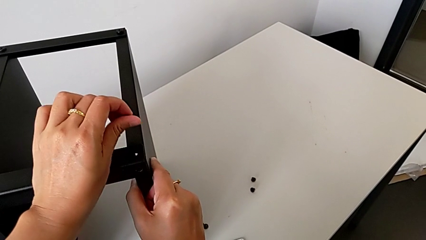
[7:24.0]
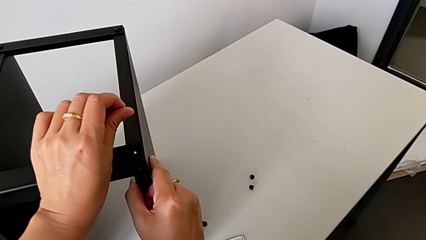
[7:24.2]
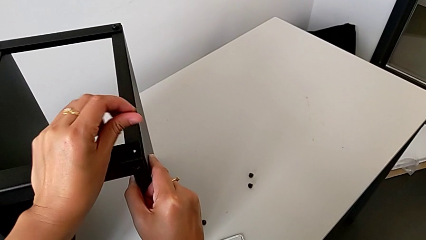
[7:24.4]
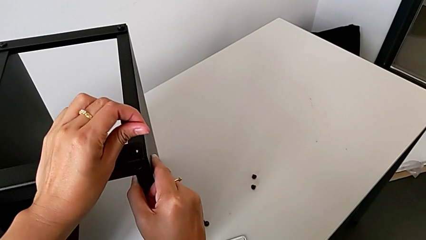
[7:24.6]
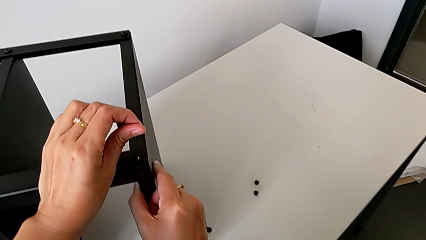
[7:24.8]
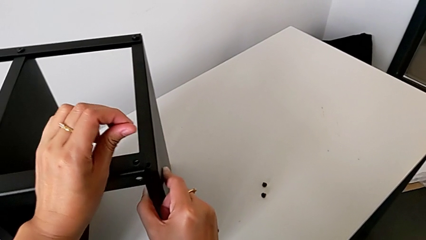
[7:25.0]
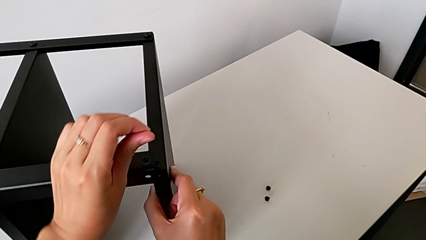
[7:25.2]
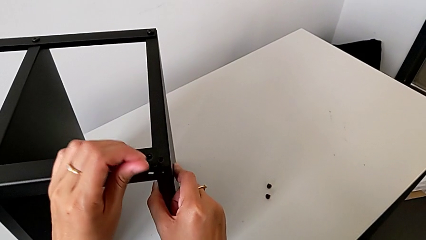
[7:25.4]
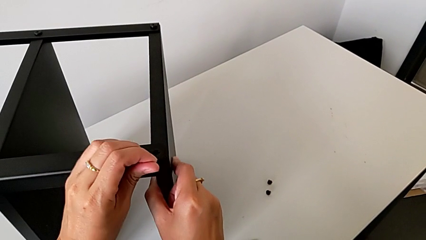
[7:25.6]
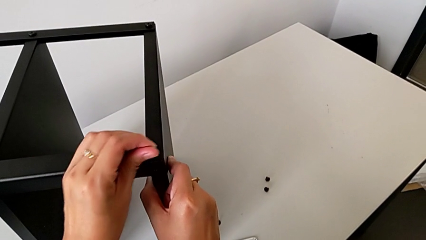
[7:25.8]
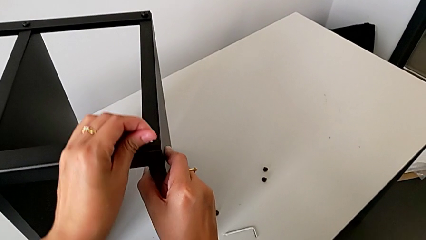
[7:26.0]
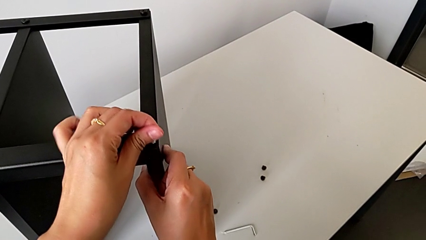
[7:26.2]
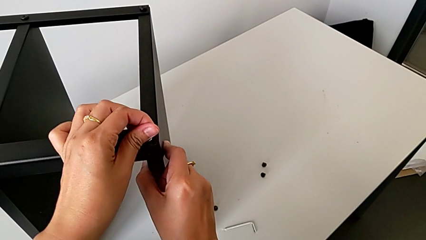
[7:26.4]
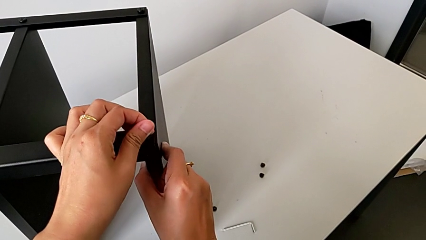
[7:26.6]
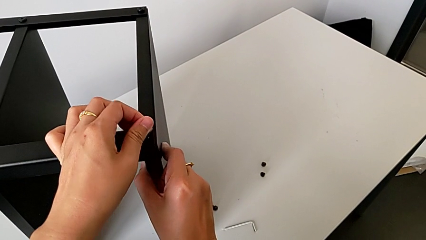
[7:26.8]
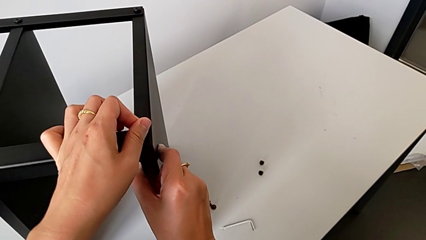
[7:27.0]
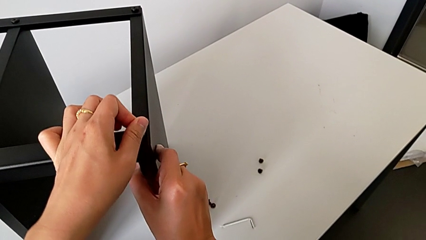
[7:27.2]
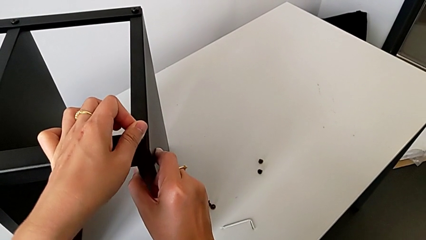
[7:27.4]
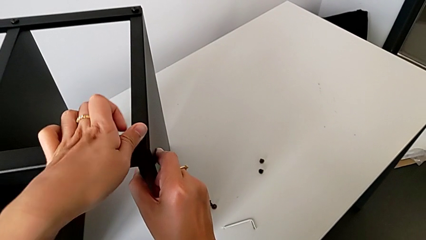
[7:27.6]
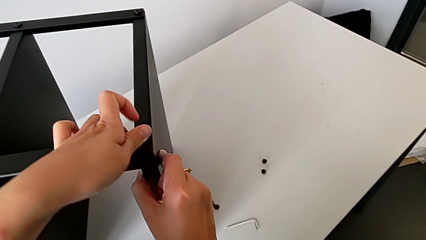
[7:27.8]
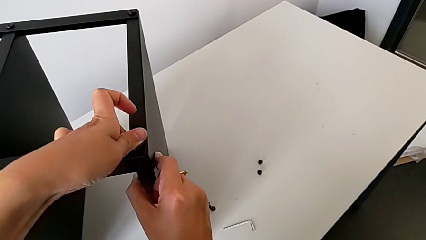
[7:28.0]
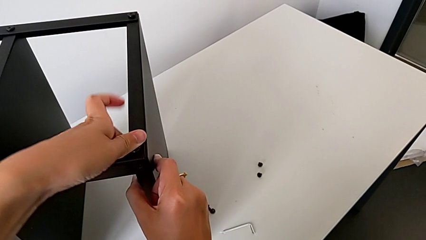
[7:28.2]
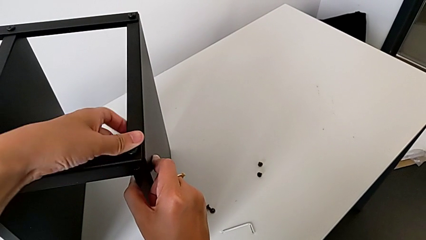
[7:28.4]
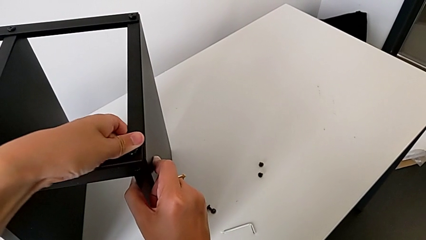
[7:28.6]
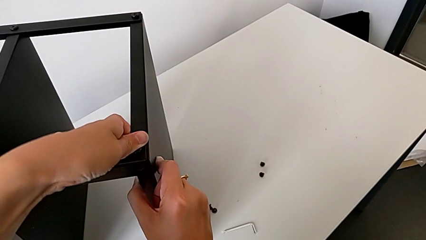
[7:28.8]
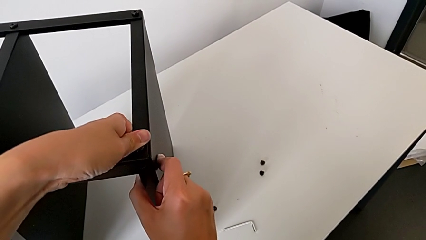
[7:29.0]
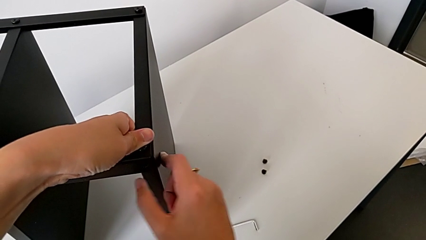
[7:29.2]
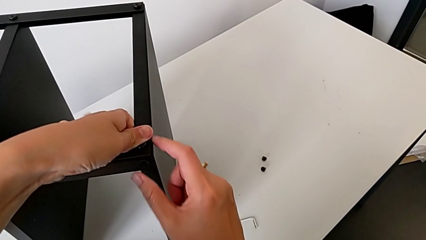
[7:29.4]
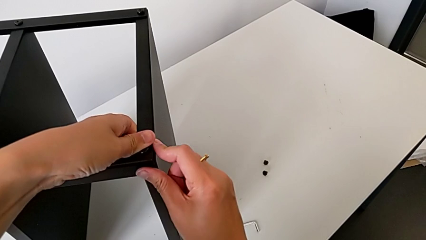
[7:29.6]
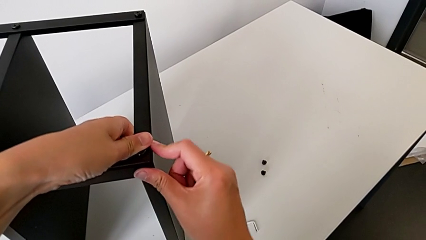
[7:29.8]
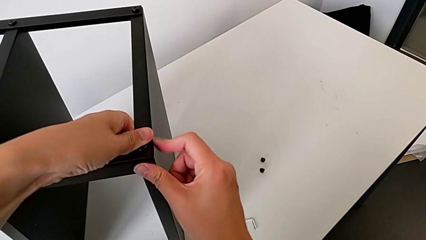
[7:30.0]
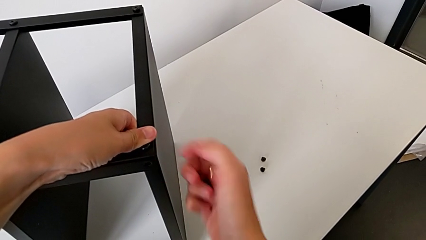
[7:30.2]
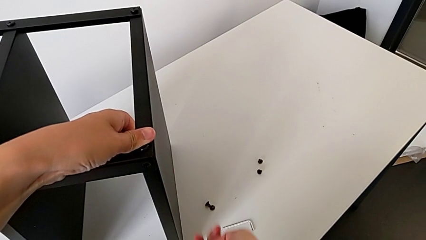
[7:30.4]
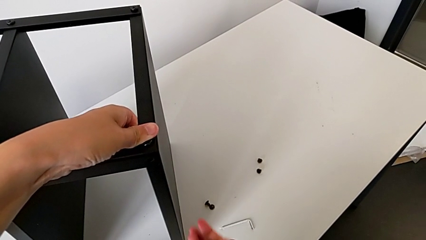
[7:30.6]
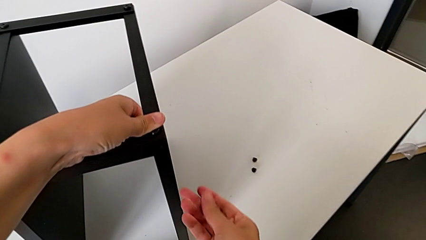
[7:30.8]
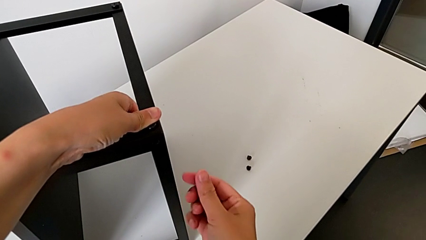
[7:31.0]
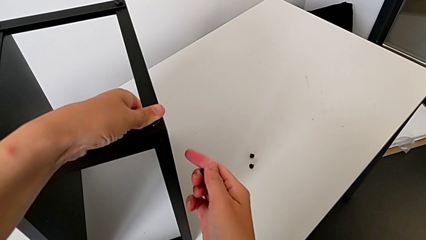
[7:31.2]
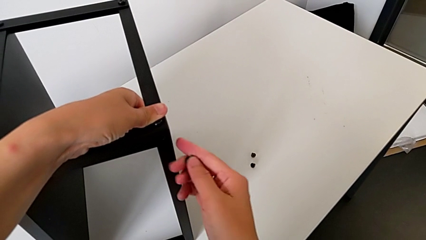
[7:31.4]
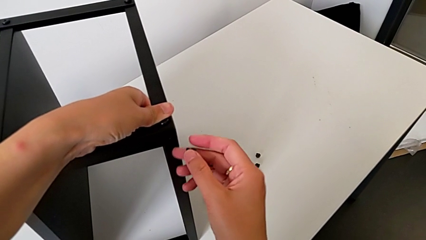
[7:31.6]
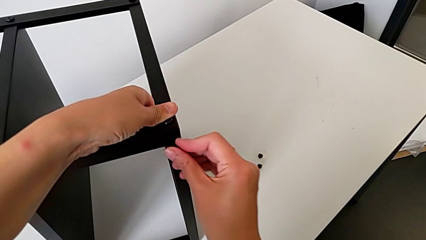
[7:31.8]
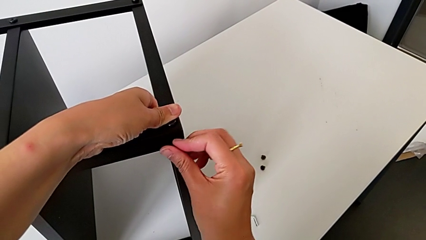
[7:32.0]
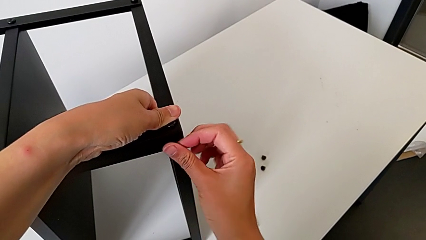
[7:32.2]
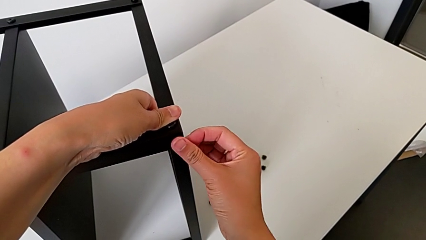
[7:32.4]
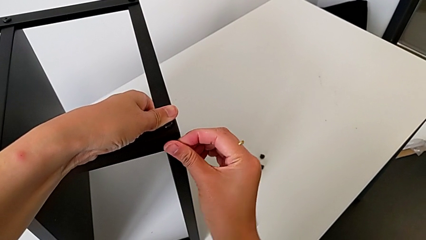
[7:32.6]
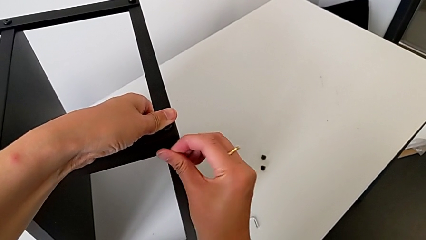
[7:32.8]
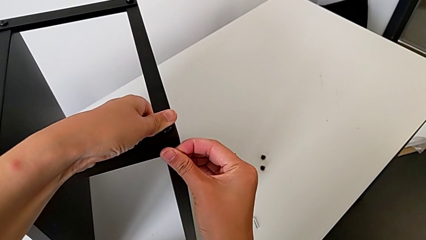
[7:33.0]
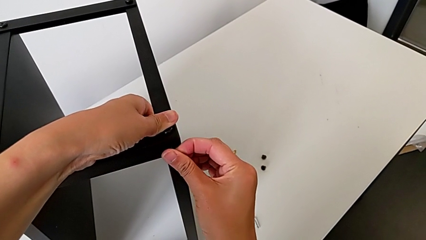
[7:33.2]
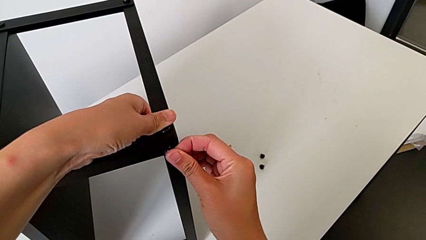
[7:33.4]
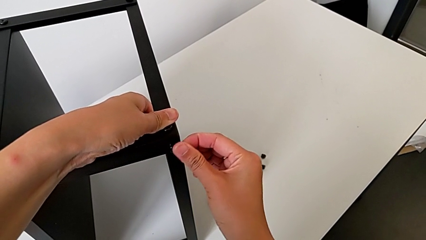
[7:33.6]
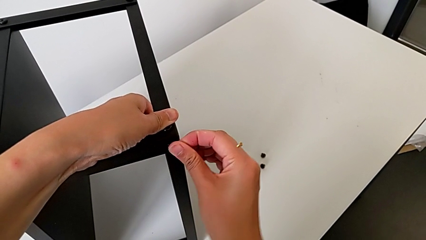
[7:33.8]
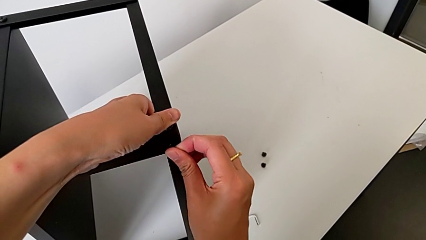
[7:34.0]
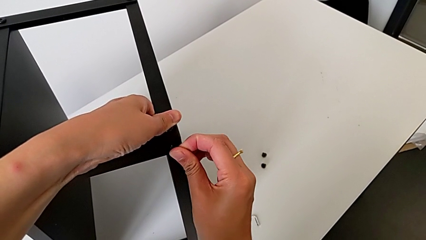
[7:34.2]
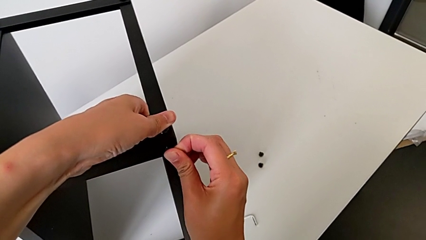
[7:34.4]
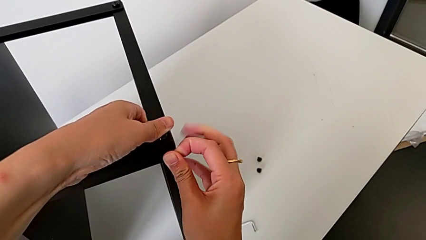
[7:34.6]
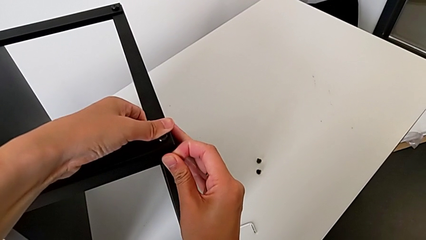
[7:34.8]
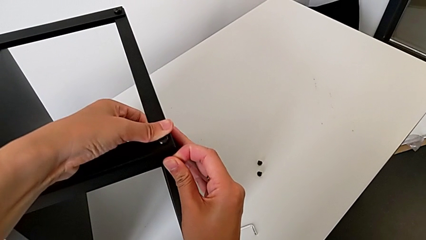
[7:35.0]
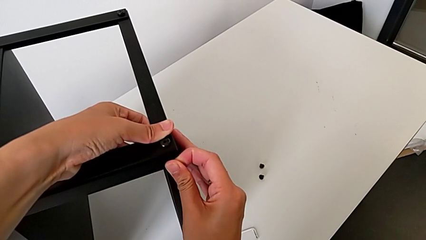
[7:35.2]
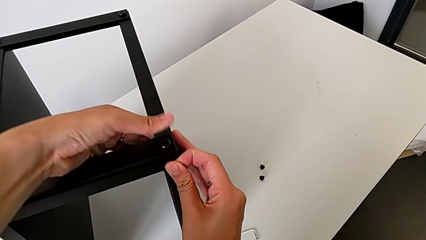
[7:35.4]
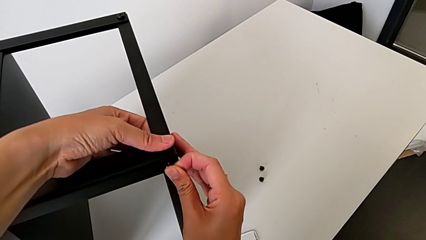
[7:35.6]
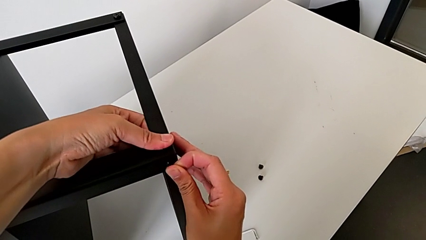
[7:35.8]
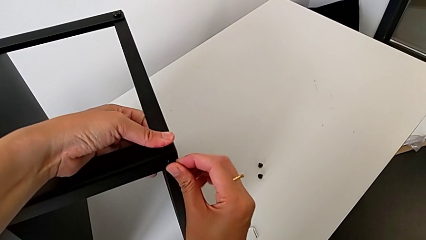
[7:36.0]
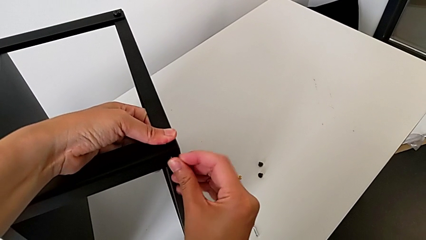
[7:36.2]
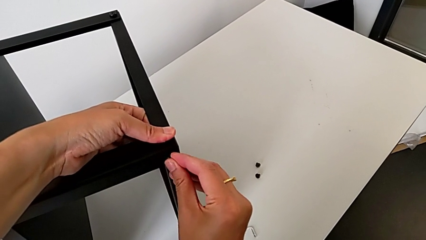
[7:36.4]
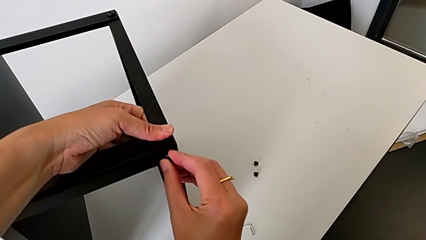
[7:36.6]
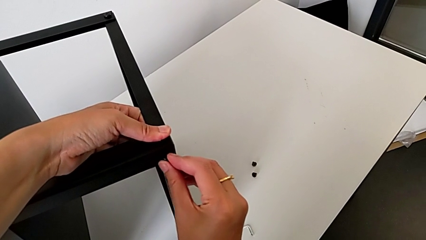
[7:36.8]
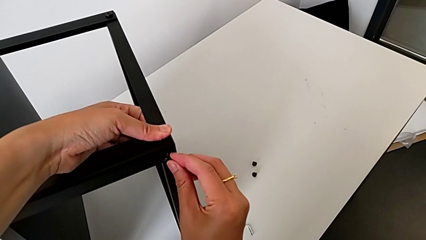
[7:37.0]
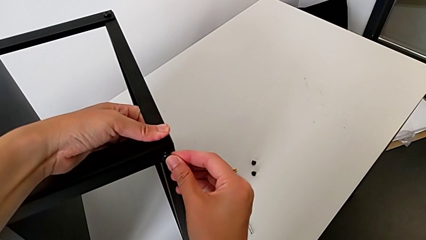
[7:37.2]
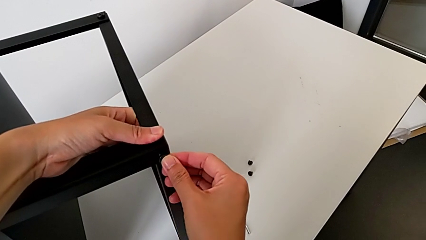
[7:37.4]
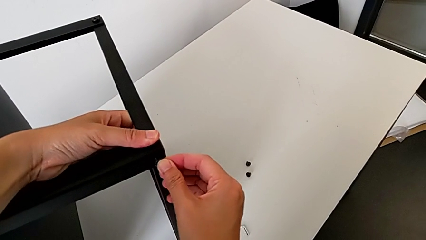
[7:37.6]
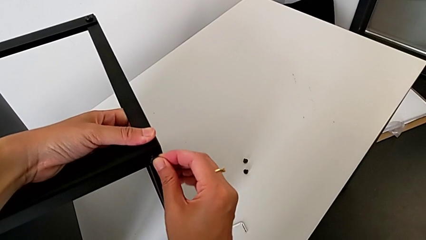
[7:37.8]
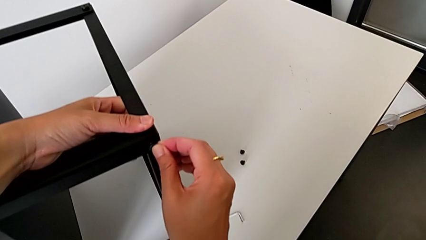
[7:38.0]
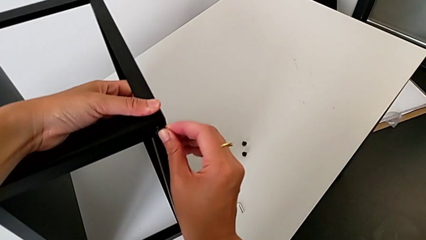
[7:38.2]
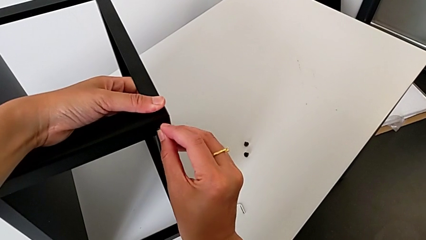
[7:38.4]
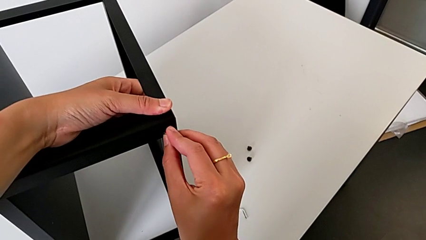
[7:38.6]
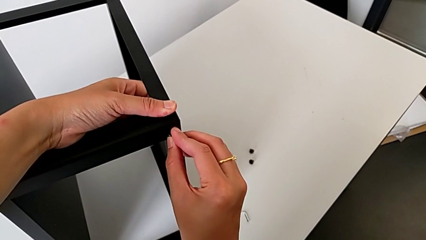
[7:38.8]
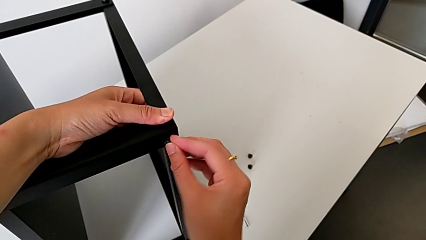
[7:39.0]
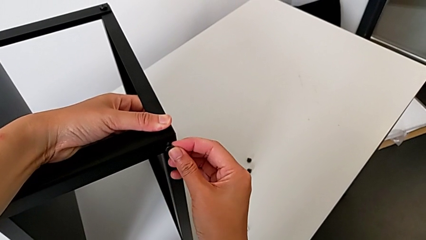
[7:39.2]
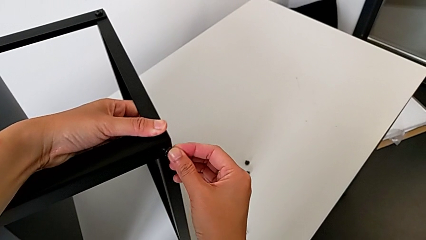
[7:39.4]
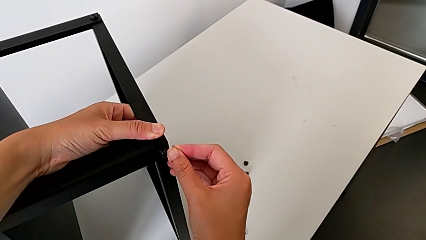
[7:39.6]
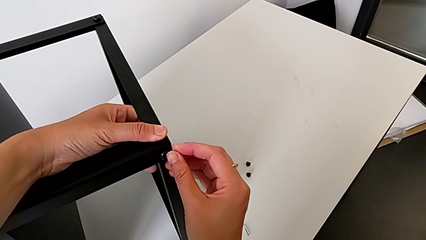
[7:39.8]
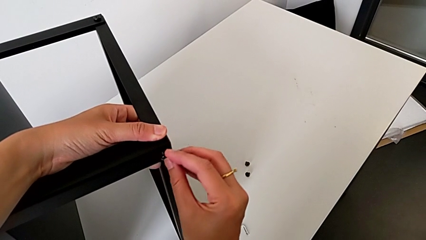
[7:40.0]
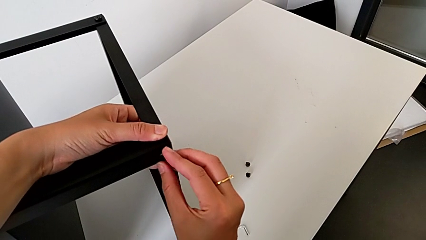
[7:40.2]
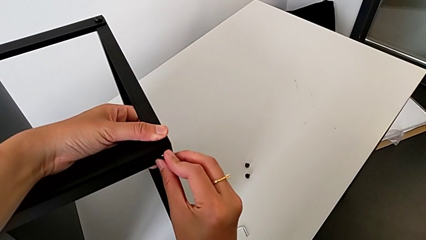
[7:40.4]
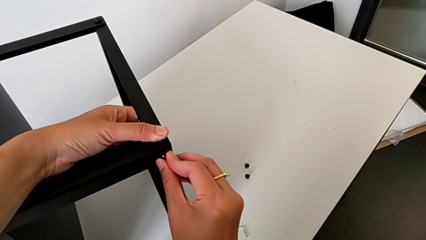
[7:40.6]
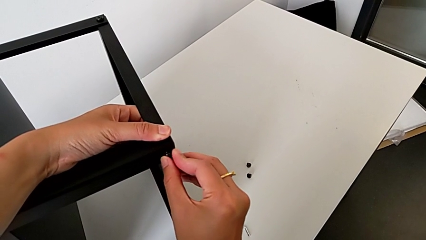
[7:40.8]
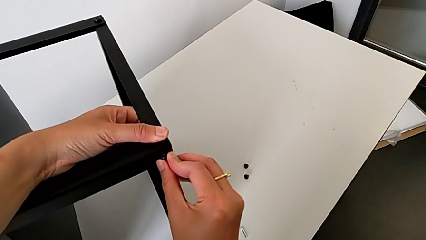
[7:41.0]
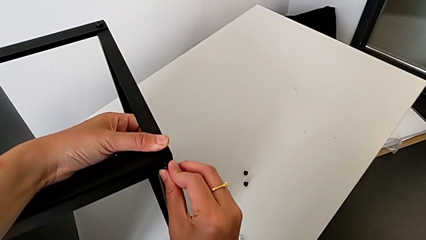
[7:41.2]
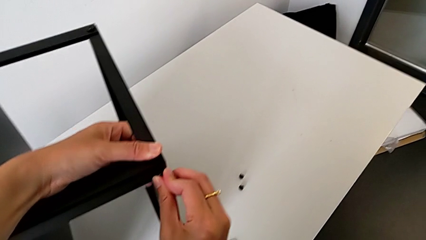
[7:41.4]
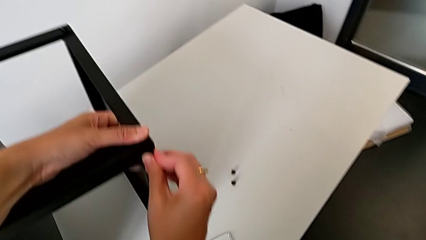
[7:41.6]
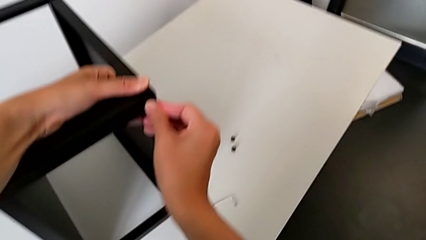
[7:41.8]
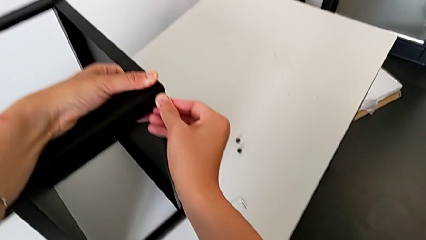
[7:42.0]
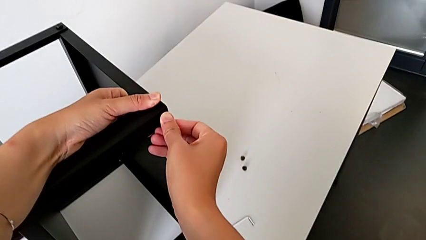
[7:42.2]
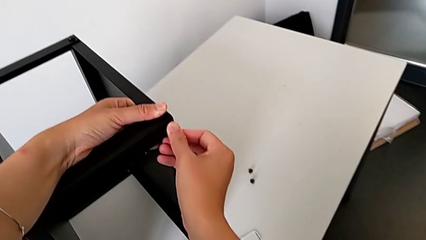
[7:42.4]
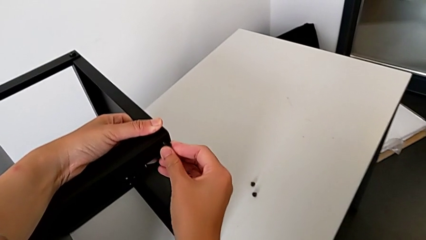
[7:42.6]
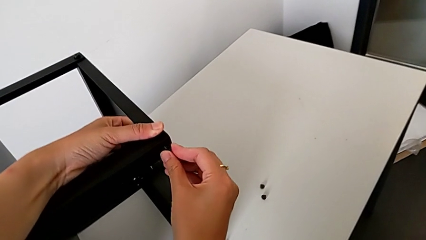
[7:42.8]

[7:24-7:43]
The camera wearer is assembling the second leg onto the top tray. They align the top tray, insert the hex socket head, slide the nightstand and begin to wrongly insert the hex socket head.
